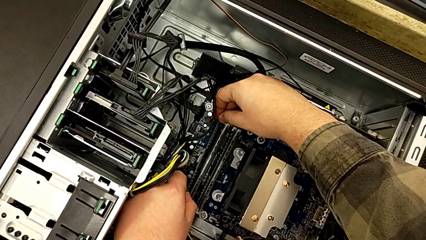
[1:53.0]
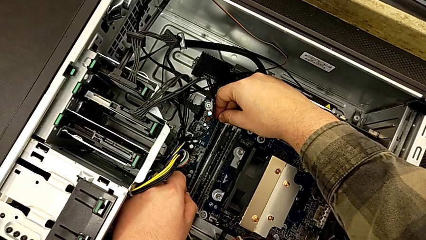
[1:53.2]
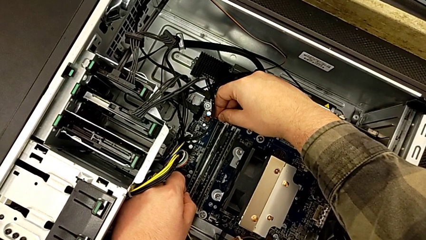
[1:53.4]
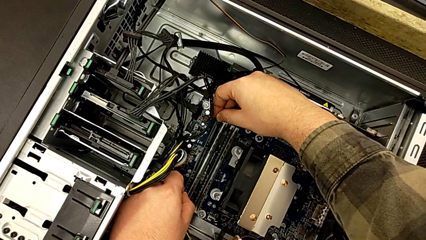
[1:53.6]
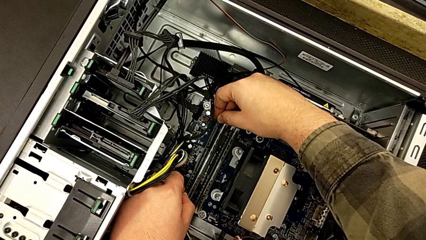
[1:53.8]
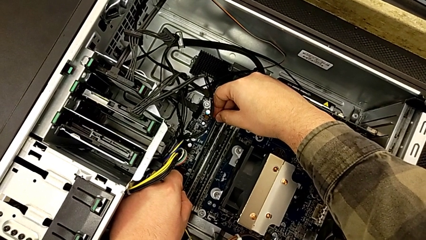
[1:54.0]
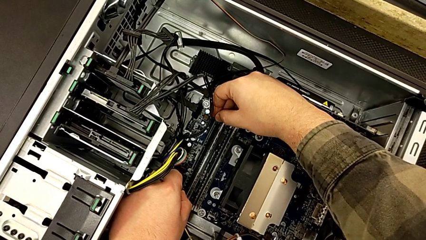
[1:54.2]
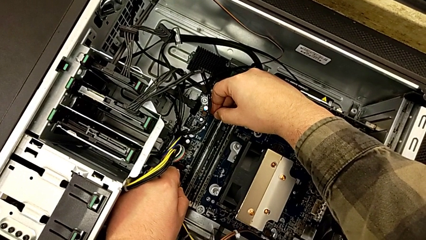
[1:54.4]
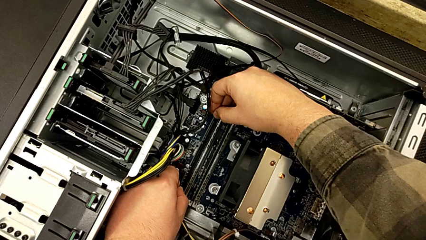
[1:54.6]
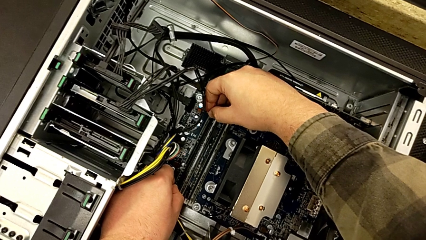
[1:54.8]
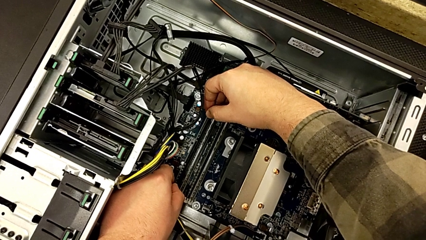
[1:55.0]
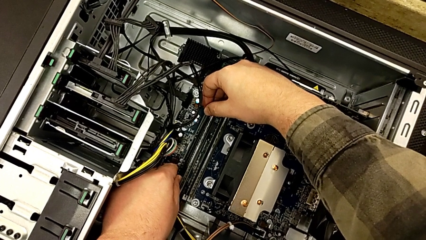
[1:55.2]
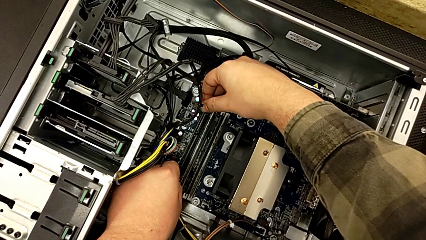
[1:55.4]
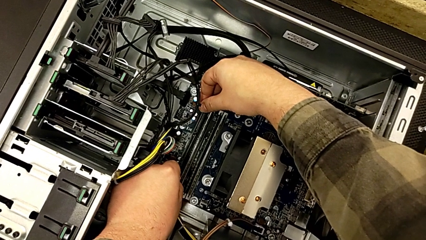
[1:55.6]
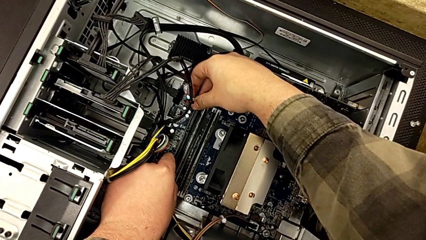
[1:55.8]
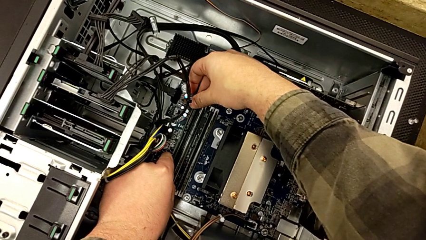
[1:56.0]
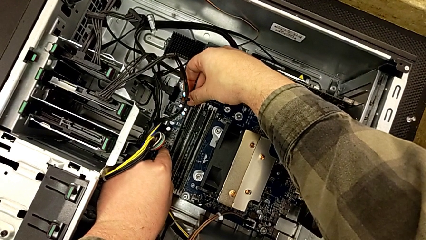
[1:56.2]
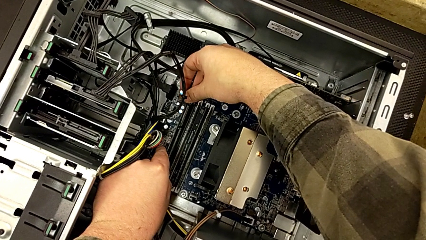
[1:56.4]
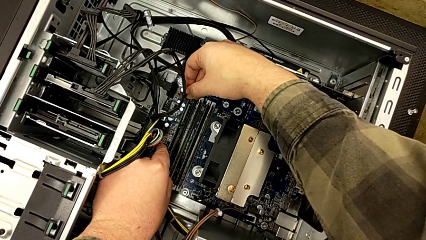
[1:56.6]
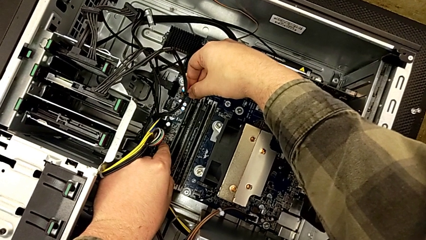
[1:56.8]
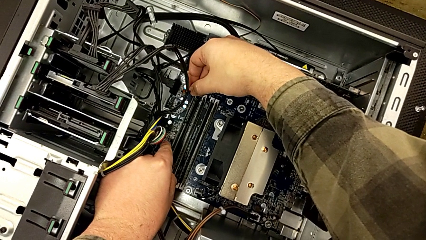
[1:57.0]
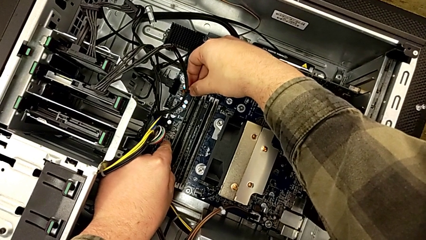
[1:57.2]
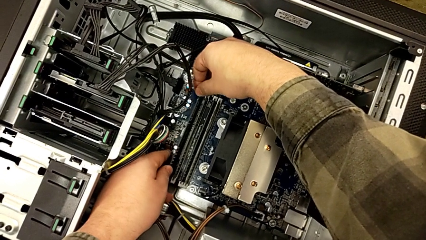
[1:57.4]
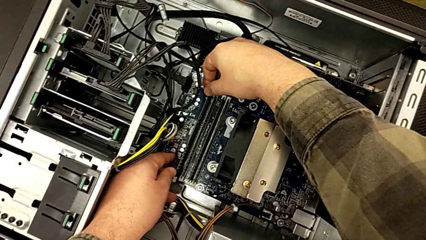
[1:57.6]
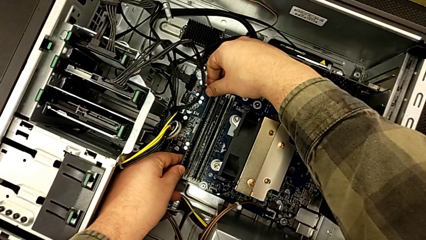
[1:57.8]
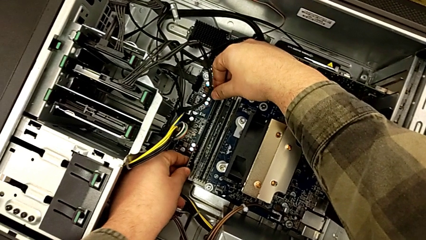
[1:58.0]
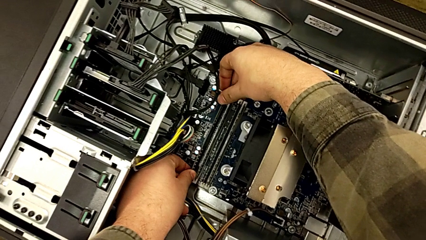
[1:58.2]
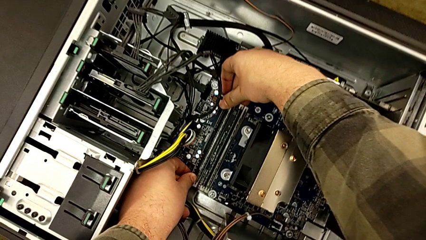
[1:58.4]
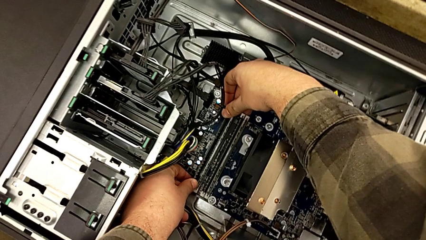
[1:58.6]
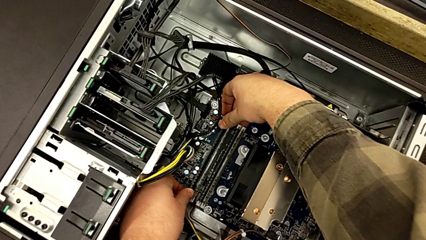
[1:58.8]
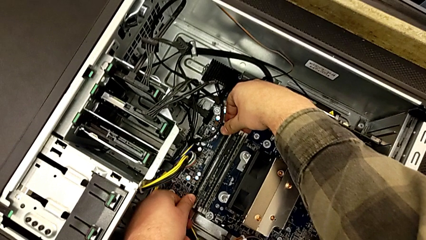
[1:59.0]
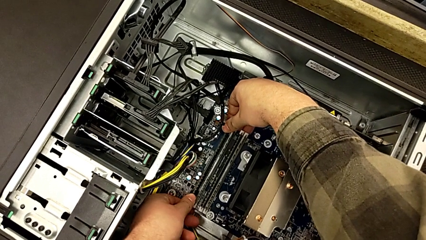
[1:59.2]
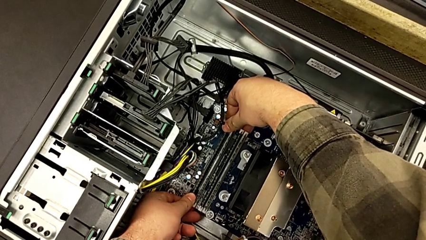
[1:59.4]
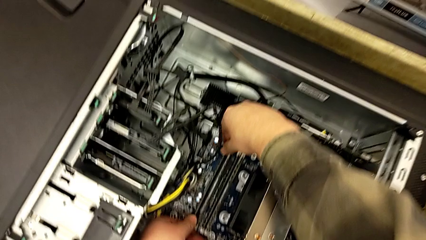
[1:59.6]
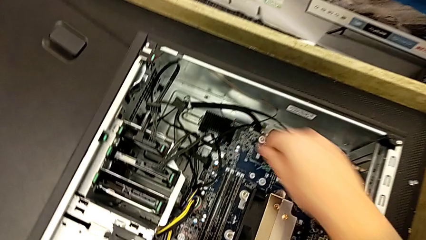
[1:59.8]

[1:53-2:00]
The camera wearer is aligning the RAM tabs with the white notches. They keep inserting the RAM.

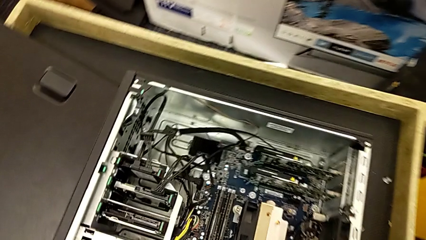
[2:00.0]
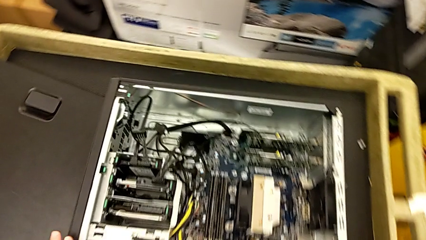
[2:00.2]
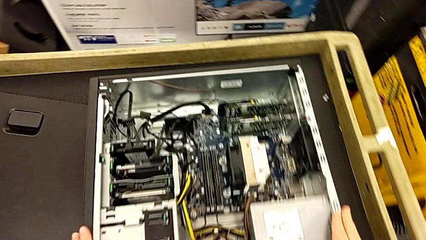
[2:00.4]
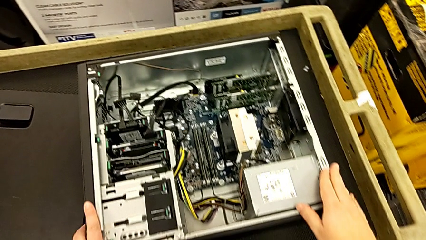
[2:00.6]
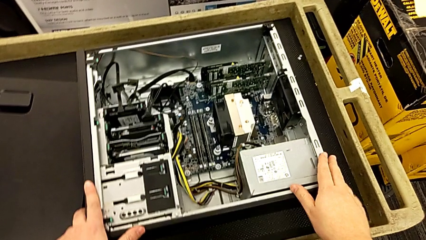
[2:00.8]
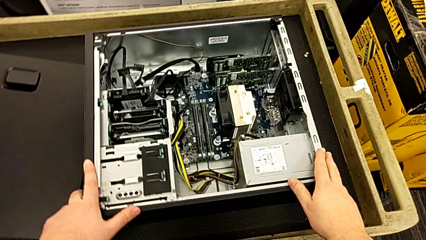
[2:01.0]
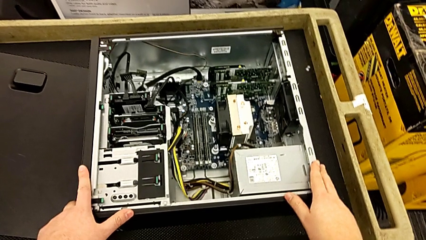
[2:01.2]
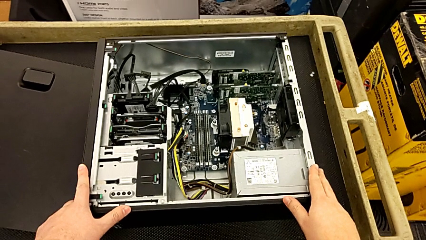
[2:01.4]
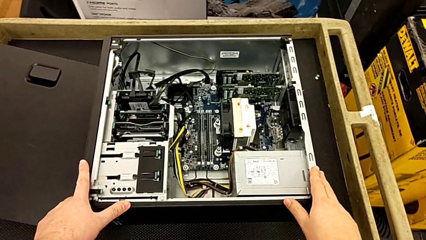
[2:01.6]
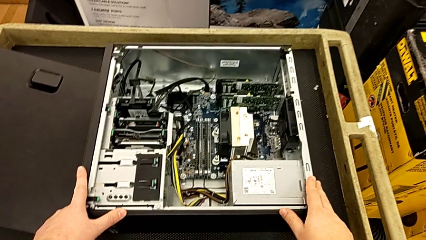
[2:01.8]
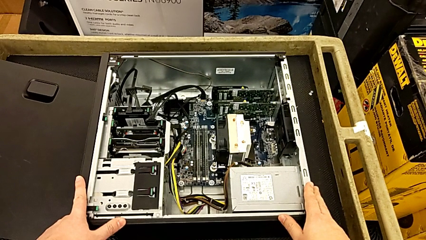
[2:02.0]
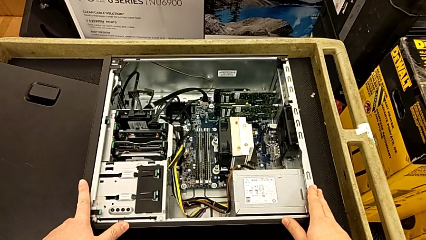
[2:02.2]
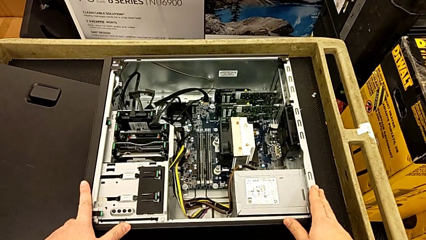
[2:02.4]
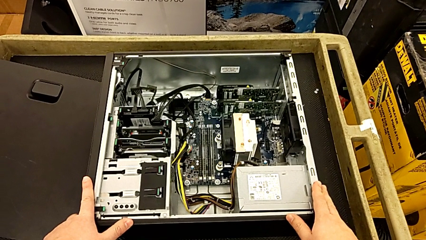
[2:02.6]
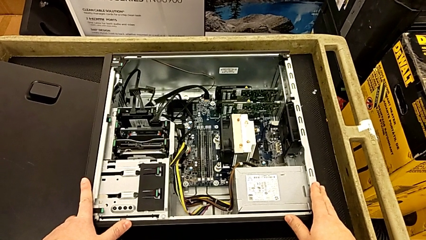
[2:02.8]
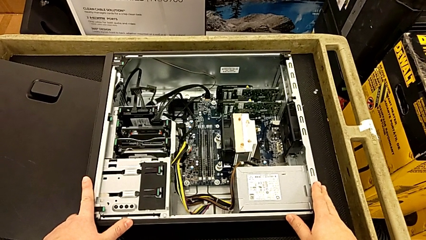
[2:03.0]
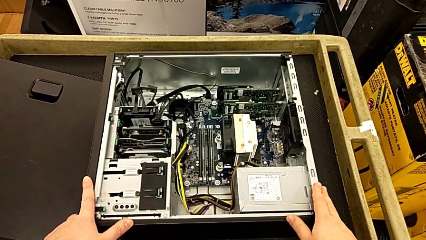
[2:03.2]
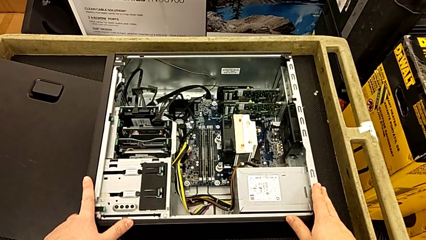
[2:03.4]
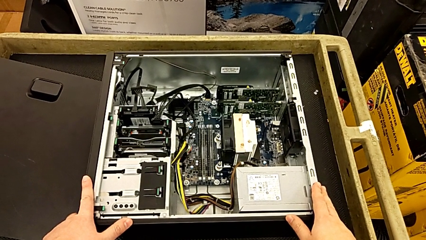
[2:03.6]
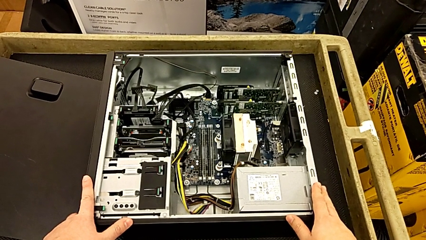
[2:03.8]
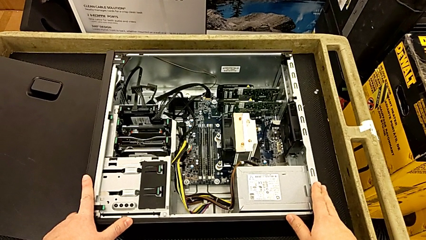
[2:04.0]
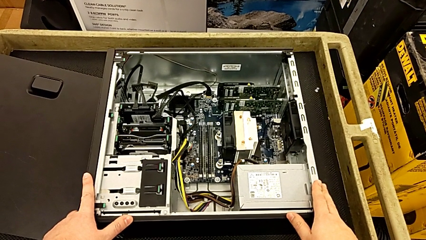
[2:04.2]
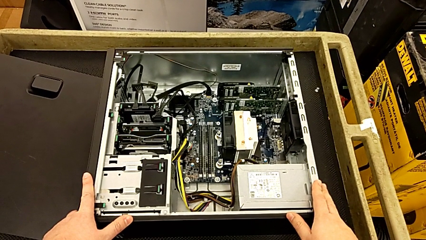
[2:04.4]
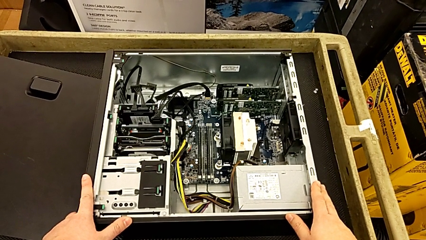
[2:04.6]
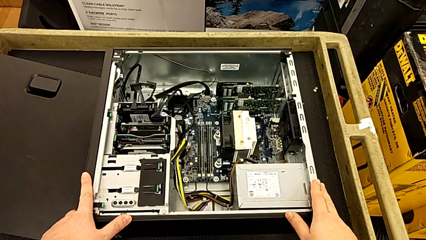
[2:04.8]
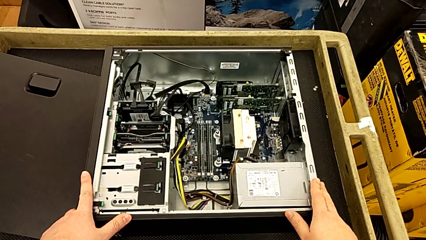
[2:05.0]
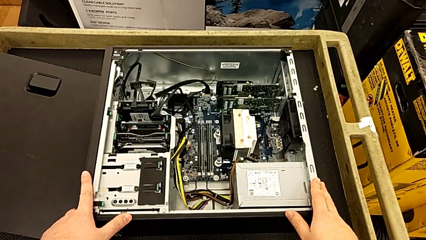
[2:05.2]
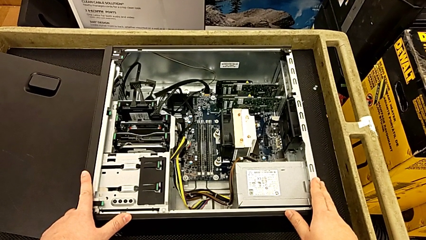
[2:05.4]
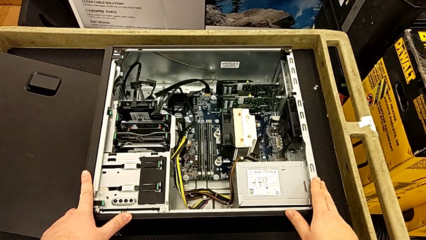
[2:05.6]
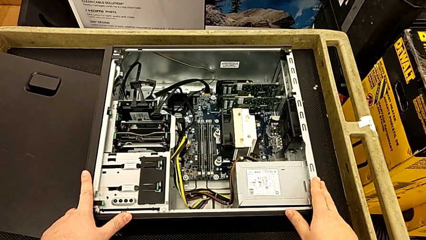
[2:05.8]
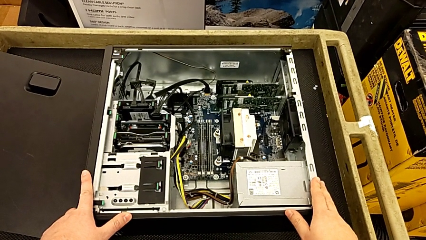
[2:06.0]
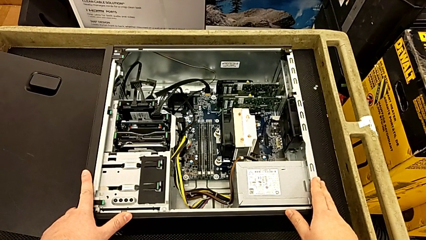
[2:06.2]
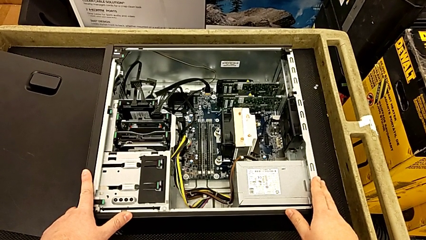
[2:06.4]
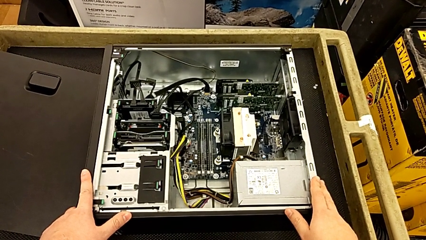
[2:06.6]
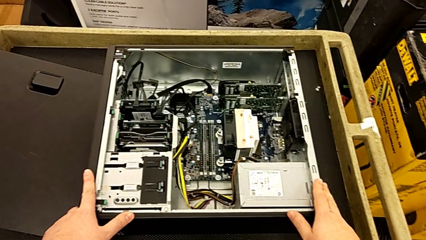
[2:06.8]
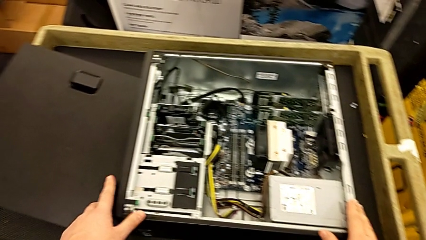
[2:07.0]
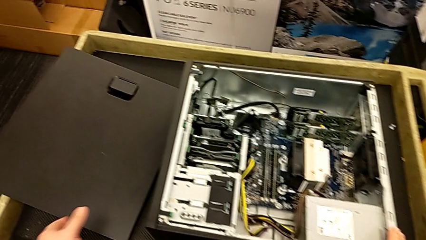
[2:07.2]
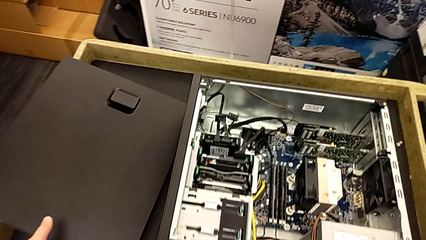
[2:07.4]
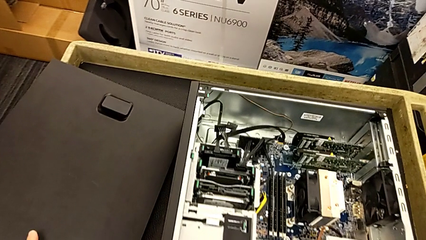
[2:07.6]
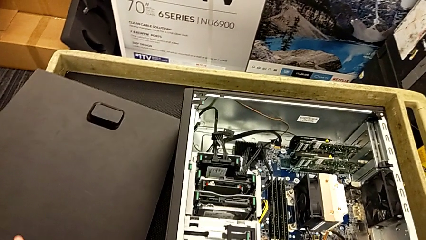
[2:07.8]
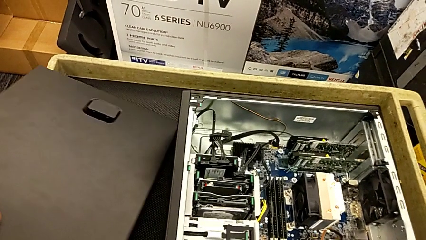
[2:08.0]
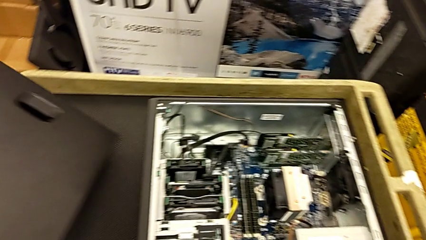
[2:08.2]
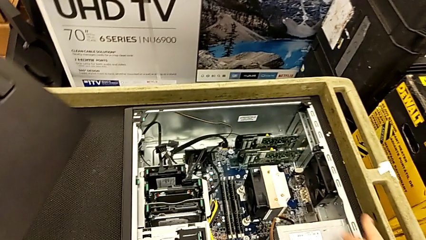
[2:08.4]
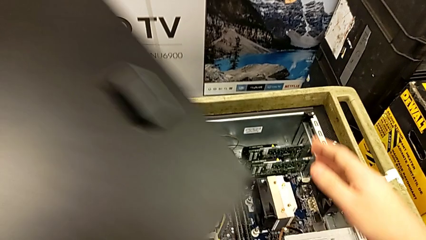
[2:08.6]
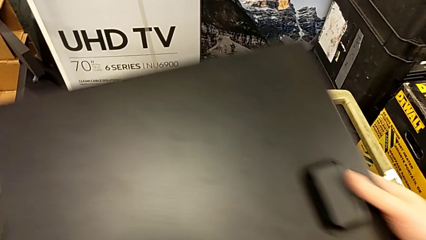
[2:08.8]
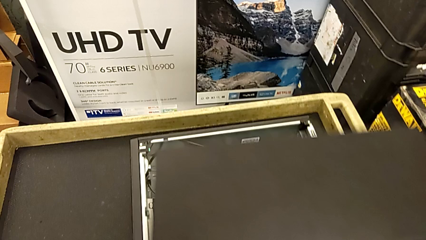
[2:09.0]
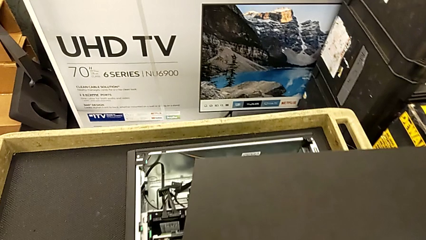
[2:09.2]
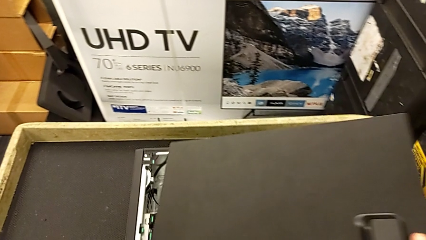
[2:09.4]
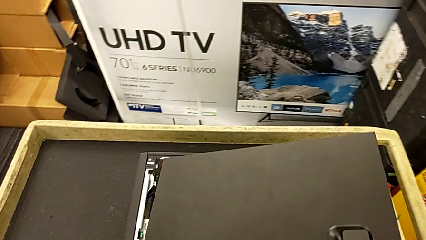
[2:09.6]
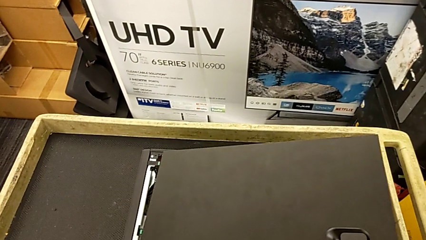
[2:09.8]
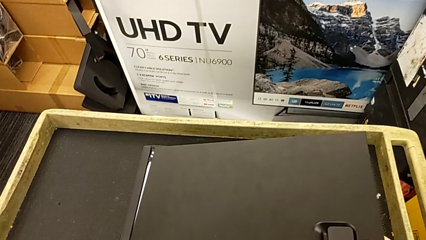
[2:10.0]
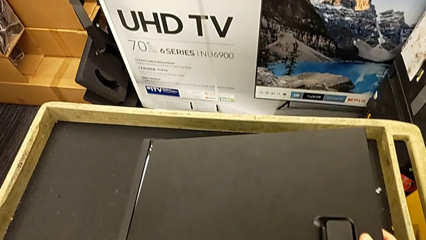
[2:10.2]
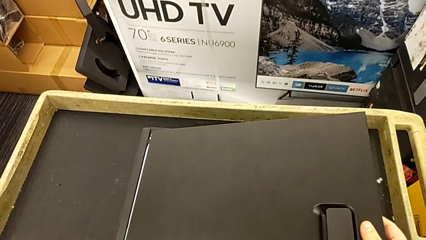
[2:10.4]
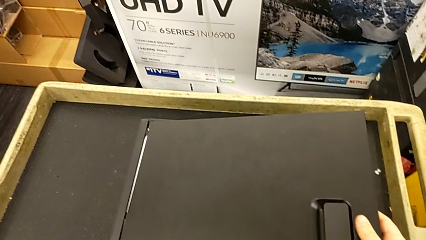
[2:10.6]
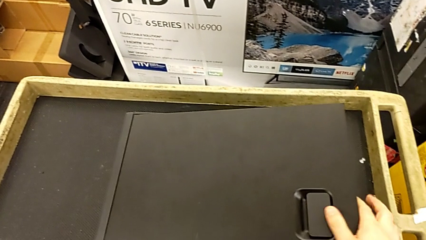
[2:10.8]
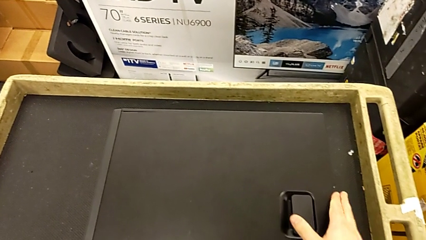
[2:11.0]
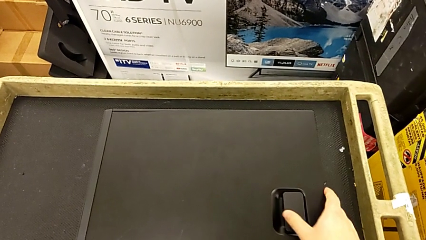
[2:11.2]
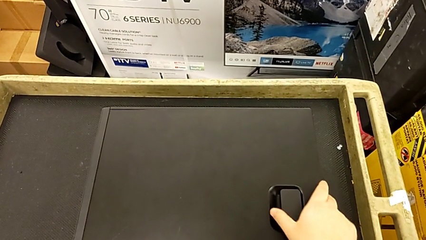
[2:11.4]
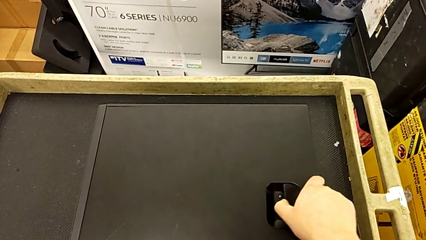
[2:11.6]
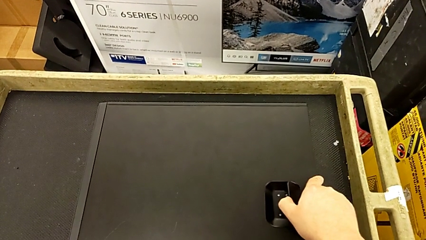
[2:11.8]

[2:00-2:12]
The camera wearer is placing the front panel. They grab the cover and begin to place it.
